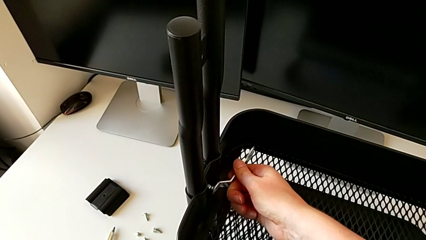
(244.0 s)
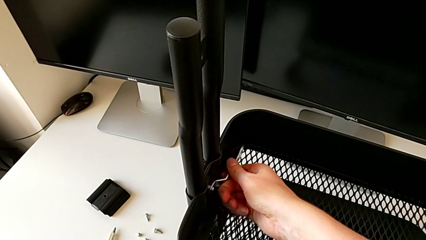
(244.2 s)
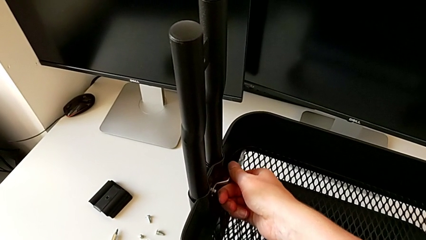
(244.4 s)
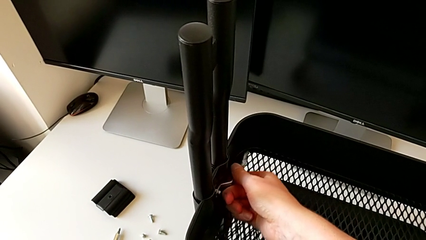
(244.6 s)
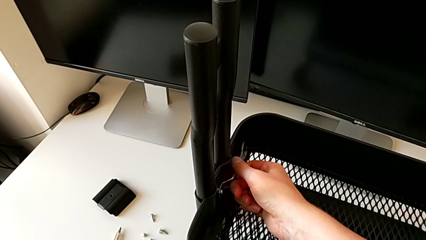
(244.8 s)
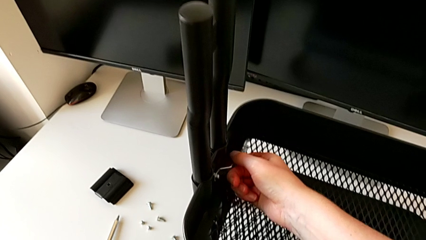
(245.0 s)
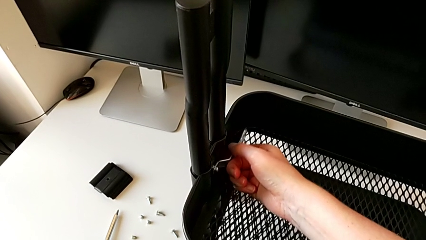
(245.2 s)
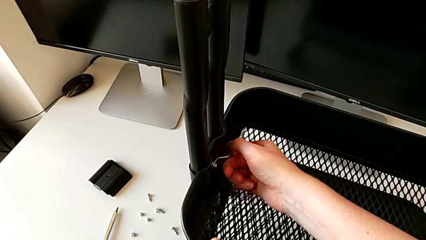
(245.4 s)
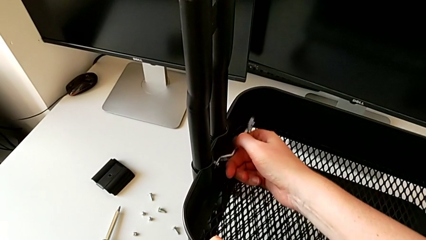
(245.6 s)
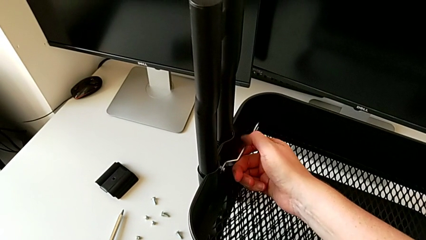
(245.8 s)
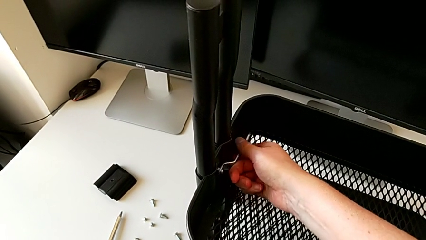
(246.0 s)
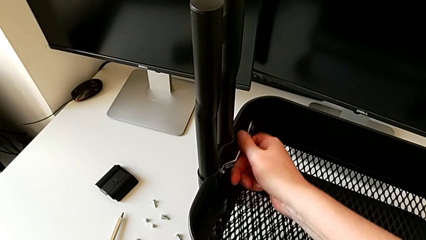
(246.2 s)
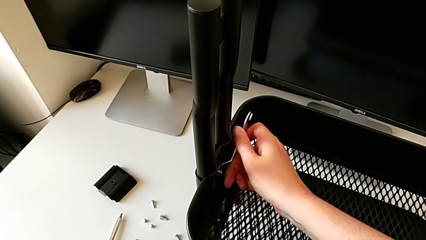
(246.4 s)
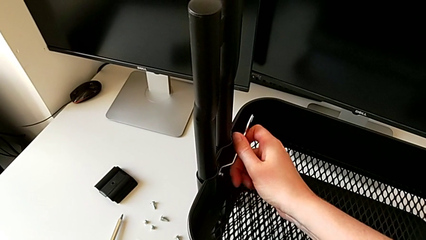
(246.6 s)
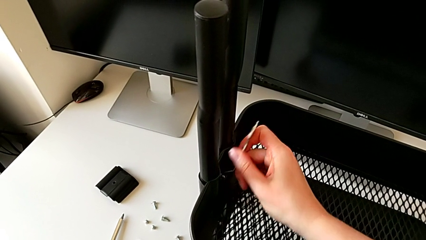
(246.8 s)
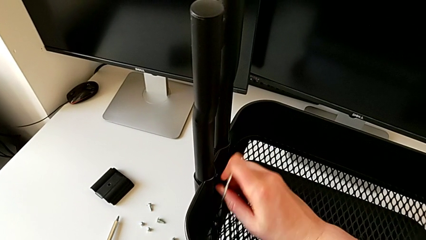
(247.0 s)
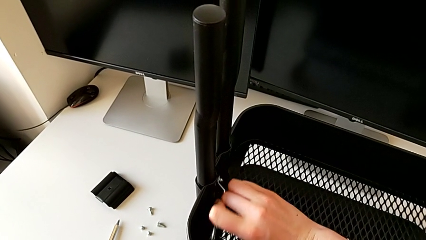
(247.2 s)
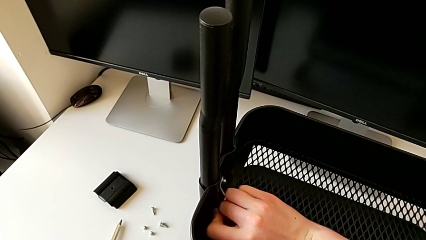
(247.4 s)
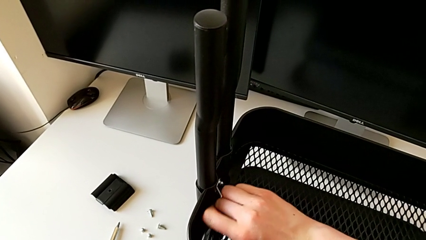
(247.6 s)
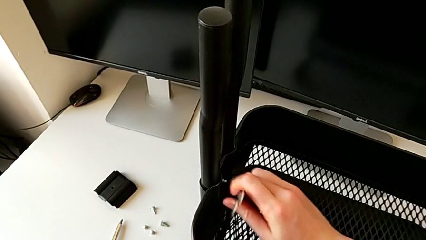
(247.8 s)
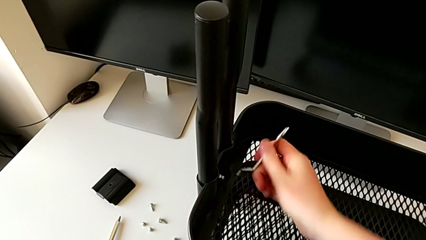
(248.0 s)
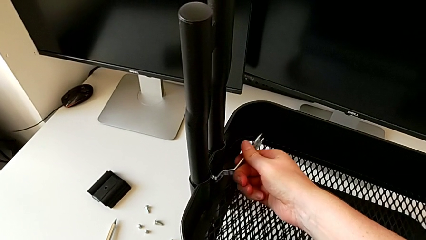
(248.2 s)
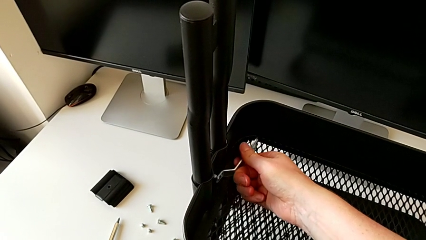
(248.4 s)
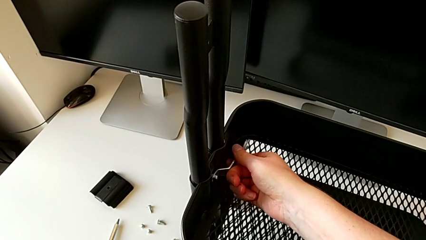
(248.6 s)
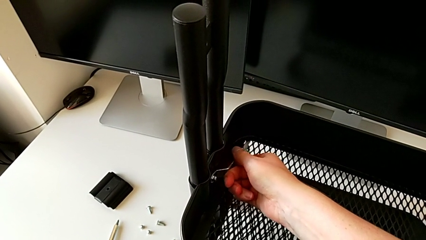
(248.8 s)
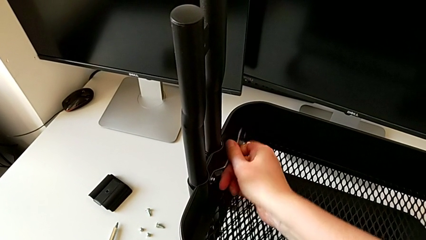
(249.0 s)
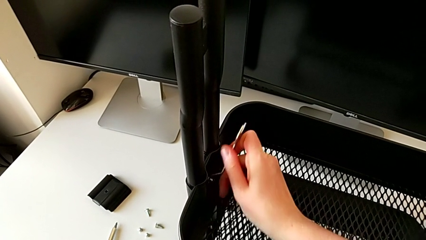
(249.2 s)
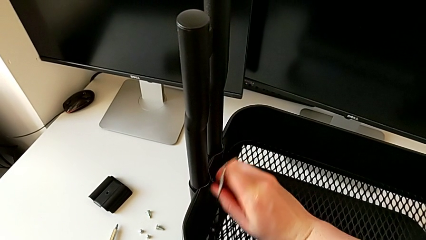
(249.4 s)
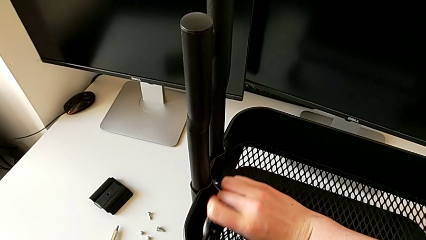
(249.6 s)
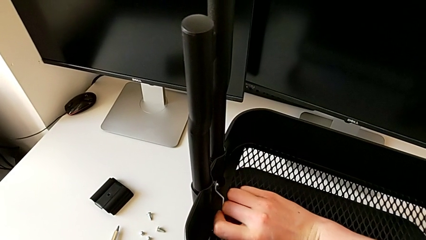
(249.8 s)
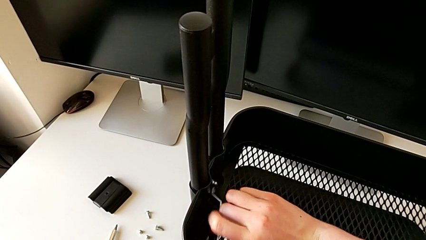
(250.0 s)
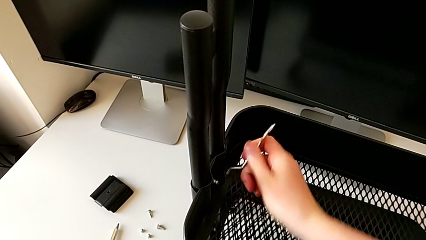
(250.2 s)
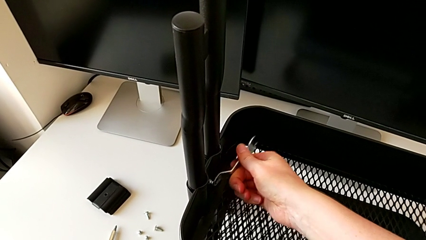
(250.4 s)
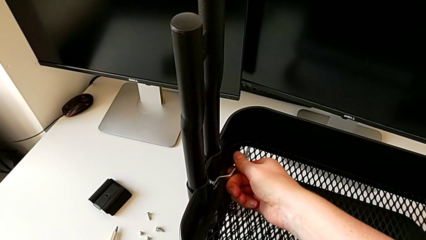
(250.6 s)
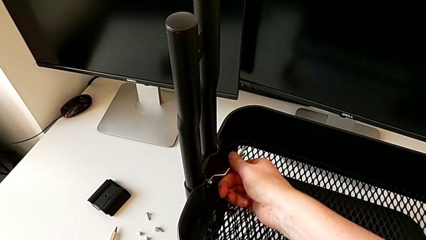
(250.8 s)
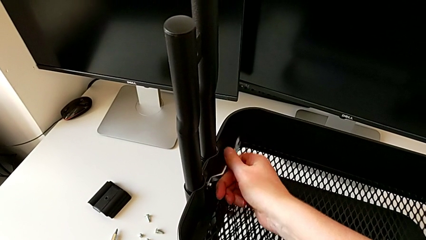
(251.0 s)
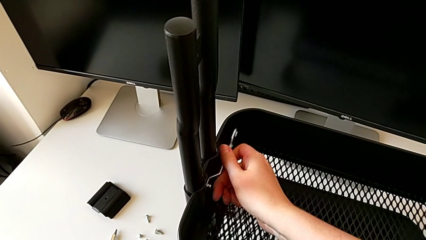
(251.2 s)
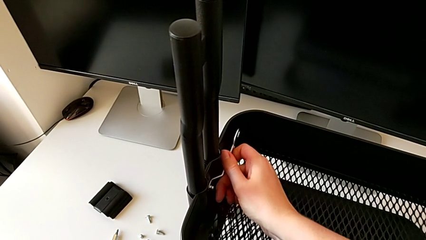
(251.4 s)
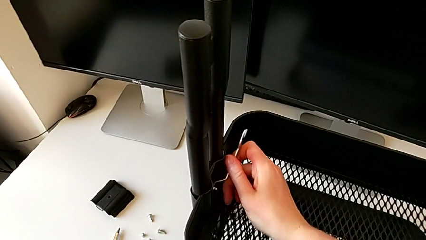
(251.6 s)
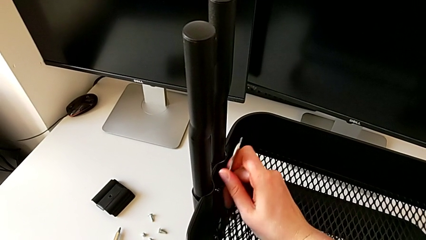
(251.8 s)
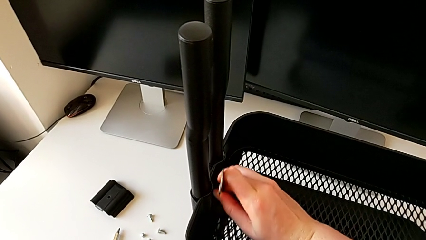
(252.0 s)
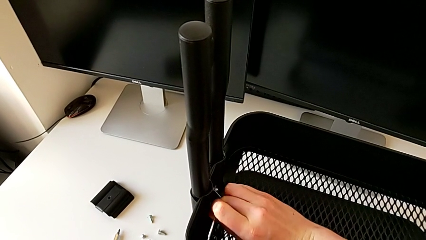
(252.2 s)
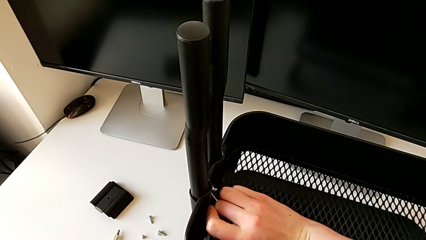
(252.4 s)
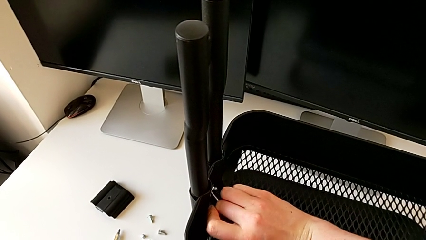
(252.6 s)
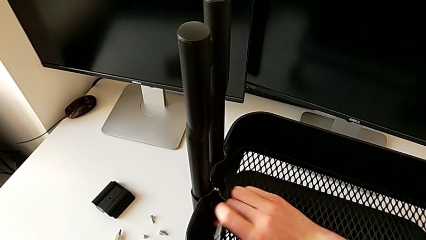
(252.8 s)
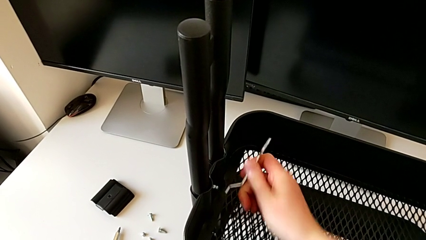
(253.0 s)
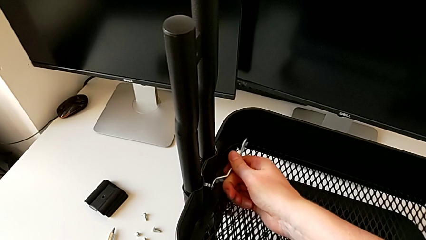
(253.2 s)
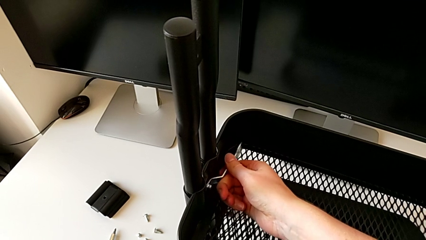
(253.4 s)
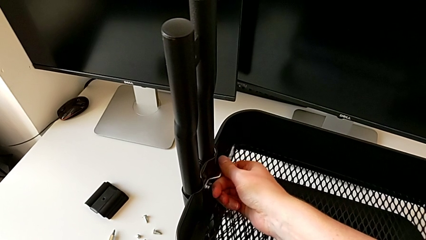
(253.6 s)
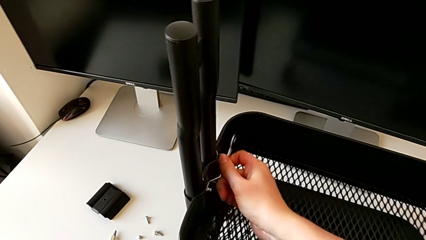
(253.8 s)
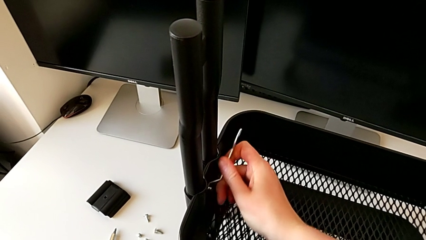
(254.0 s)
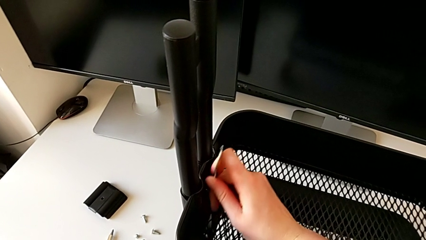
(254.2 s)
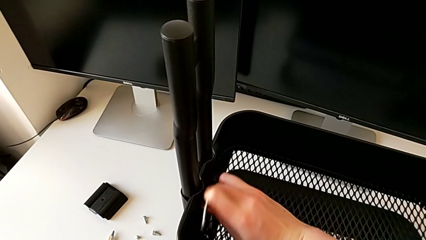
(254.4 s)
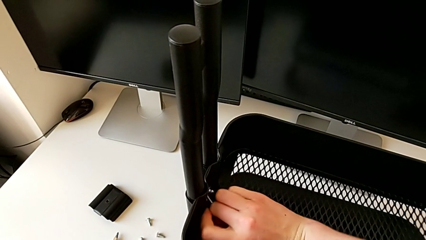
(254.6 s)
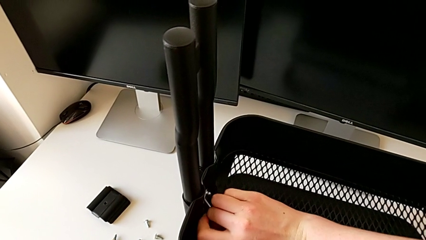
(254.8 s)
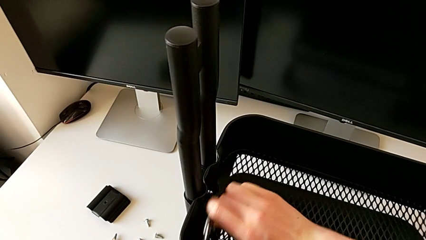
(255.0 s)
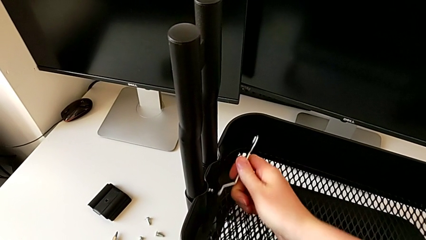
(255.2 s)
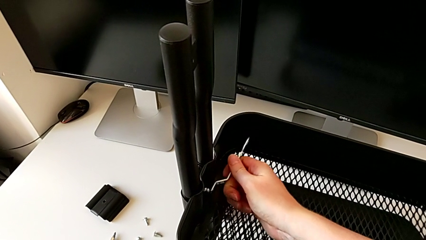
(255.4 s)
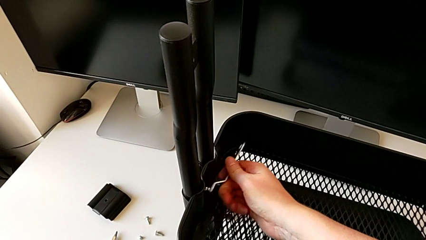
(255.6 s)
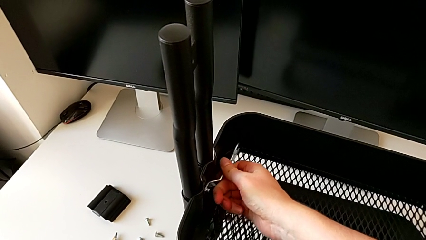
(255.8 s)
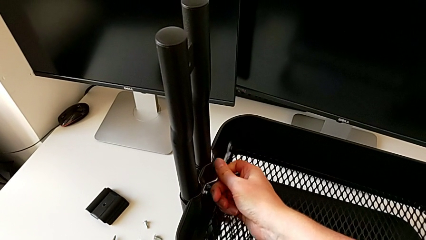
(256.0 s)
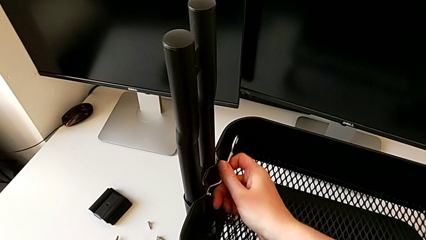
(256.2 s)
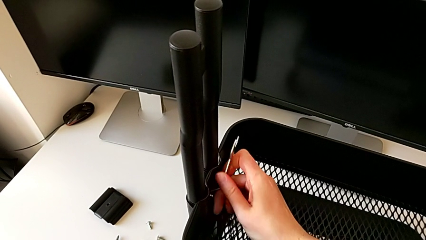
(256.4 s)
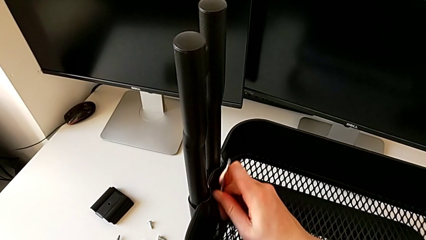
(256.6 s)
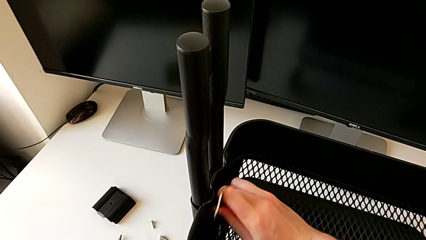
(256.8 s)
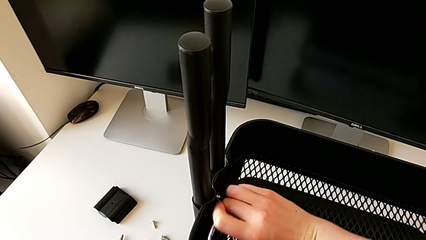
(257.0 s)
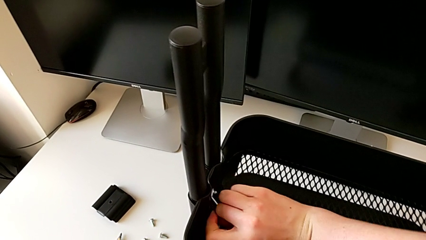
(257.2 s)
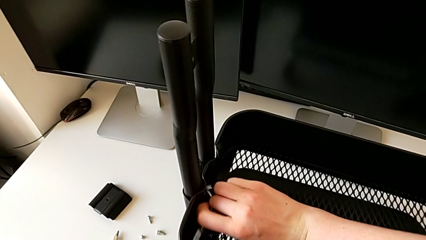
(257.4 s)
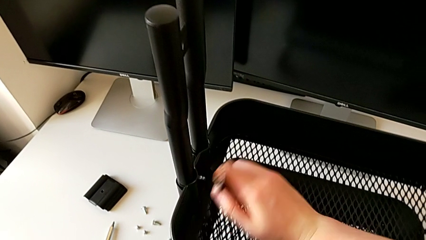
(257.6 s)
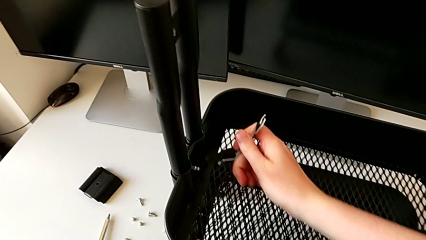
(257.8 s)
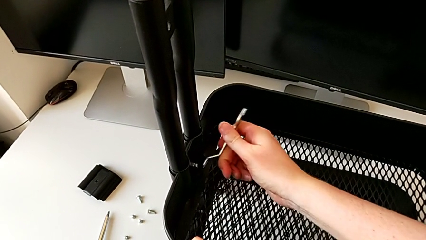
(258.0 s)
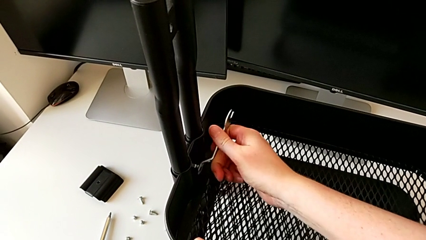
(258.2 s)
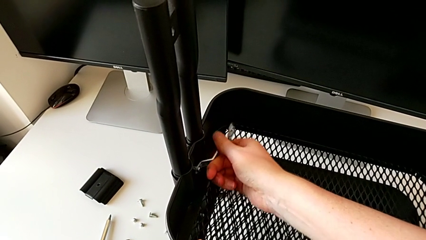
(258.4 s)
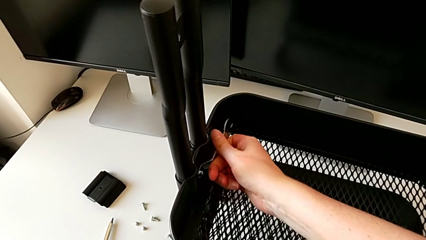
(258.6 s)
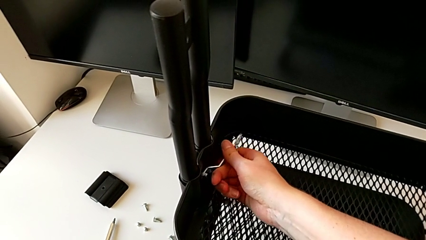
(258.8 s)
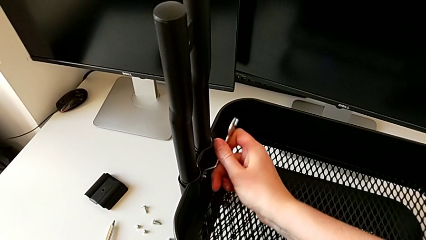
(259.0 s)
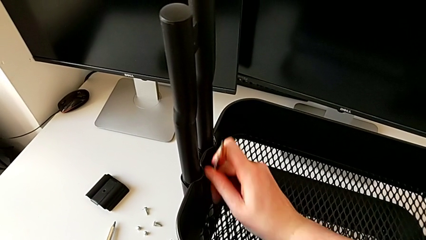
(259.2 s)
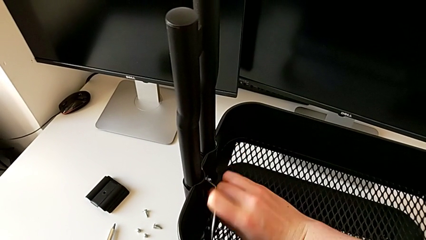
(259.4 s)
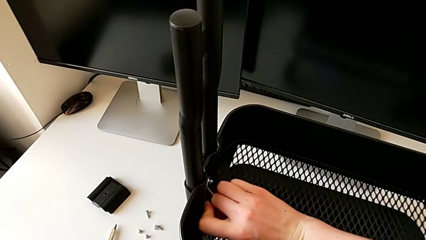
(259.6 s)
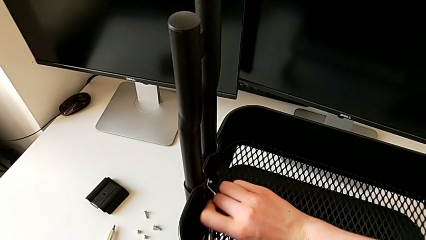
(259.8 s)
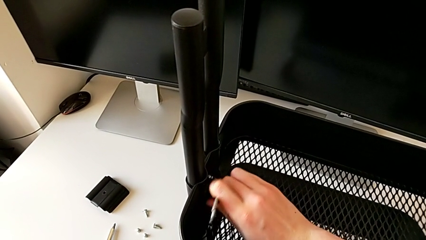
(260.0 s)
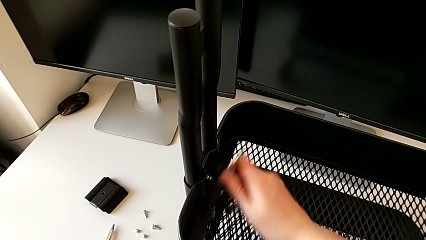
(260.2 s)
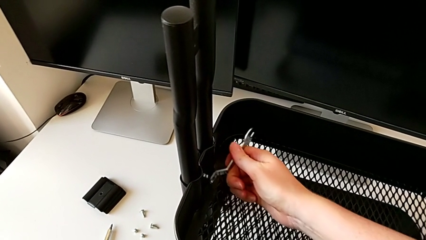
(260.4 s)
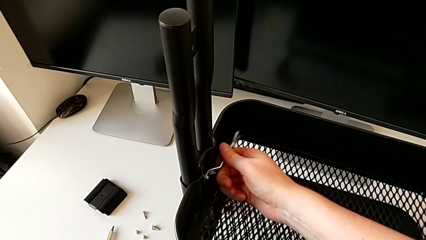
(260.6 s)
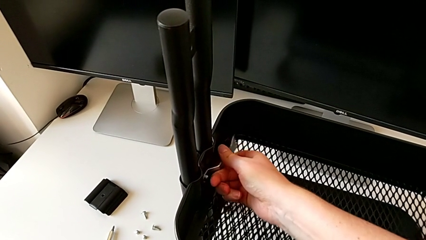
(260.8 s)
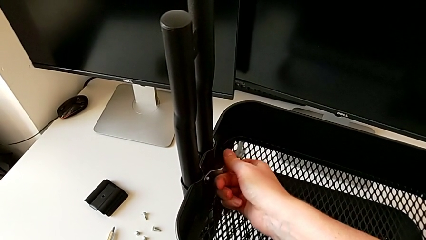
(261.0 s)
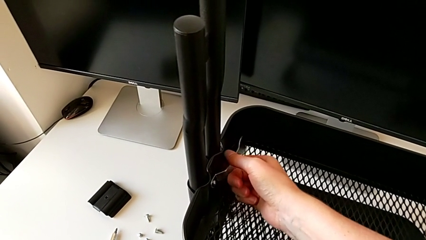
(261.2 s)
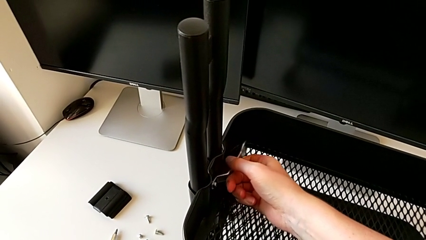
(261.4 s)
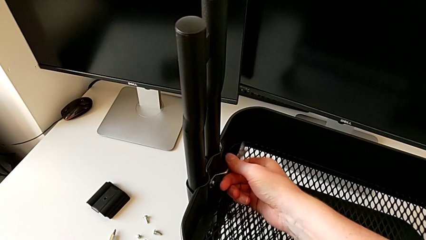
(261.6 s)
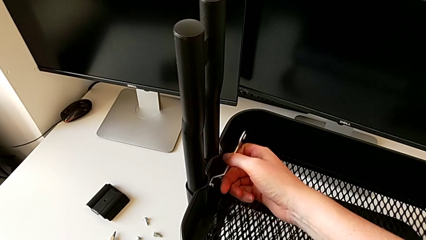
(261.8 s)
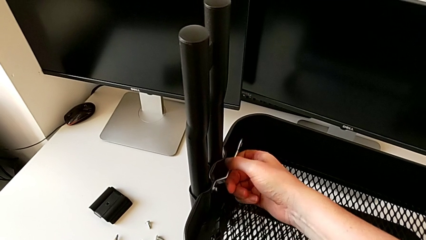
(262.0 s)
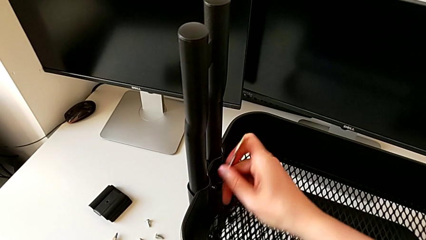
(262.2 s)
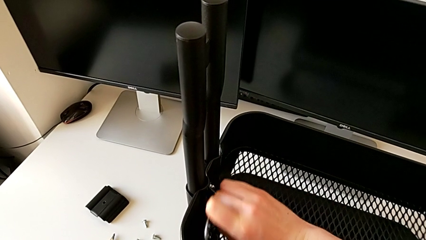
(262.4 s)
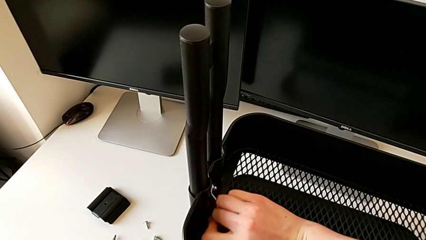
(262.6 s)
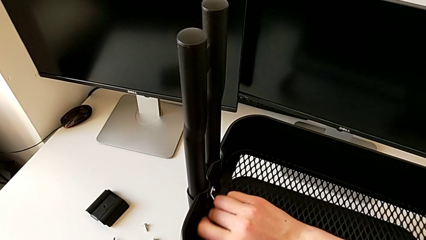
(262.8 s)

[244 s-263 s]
The camera wearer is disassembling the middle tray. They keep unscrewing the fourth hexagon cap nut.
